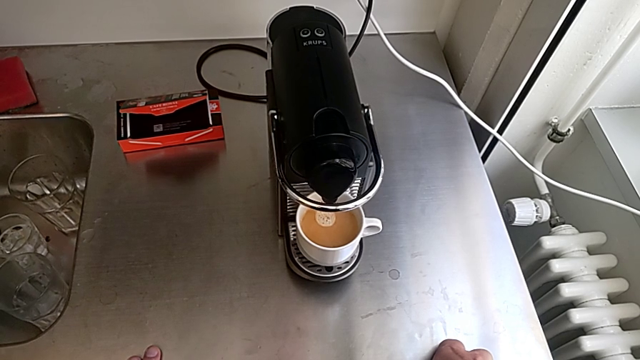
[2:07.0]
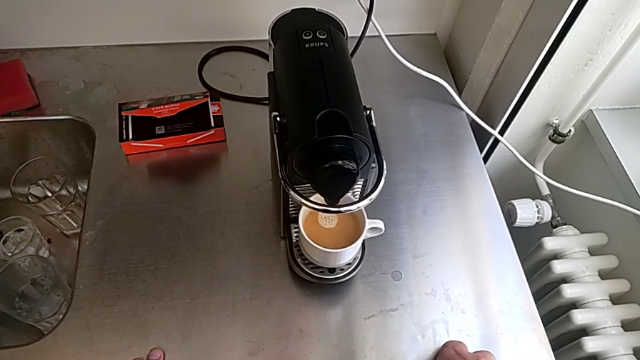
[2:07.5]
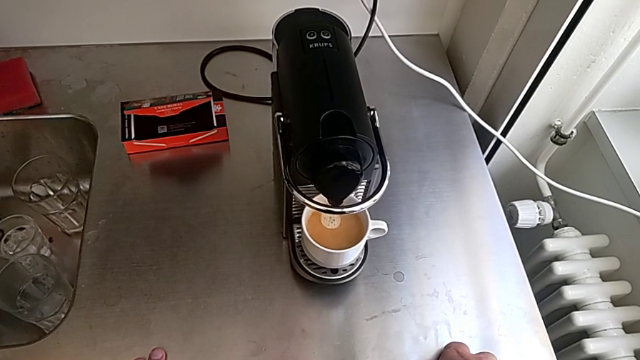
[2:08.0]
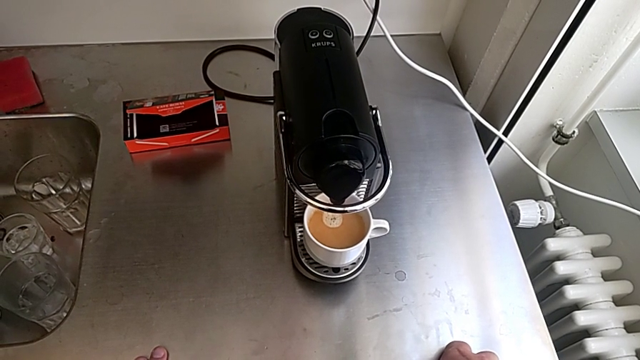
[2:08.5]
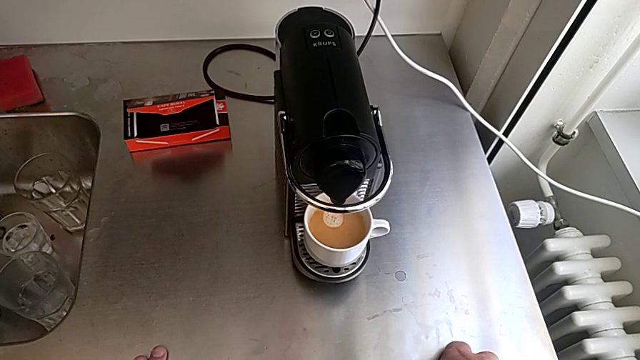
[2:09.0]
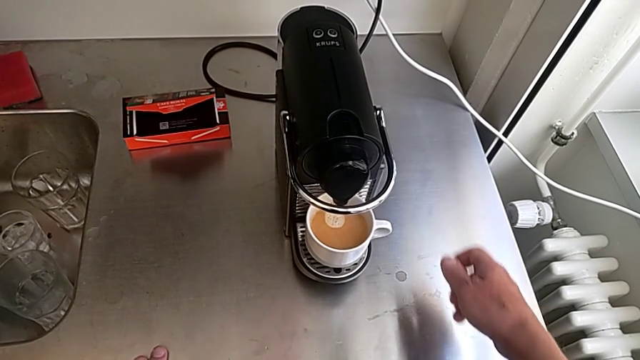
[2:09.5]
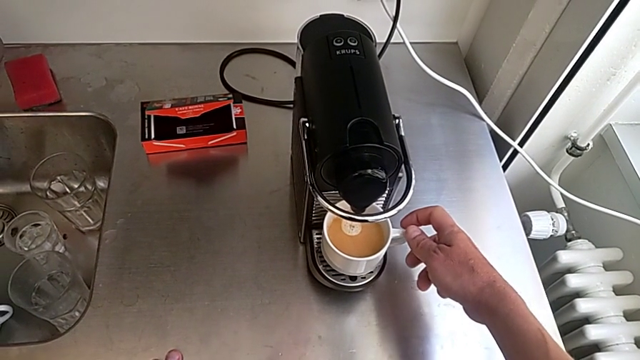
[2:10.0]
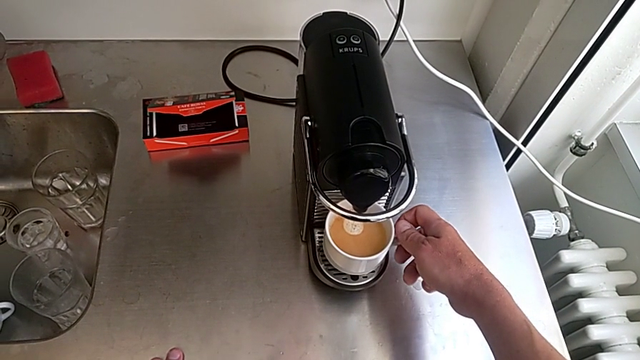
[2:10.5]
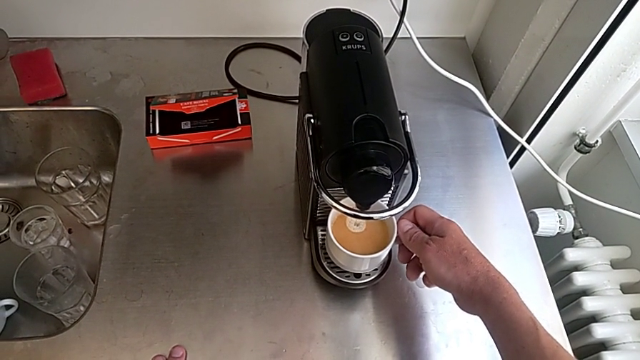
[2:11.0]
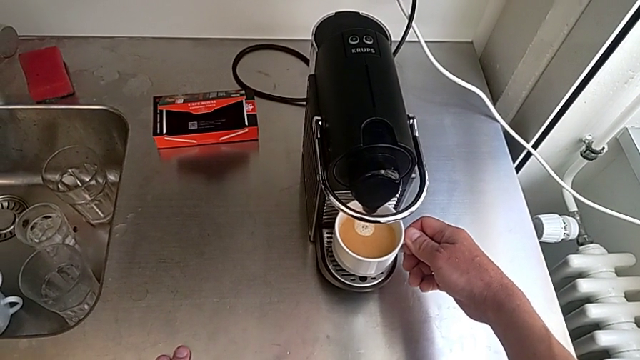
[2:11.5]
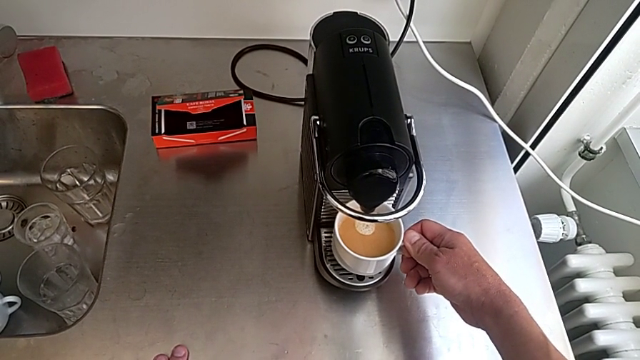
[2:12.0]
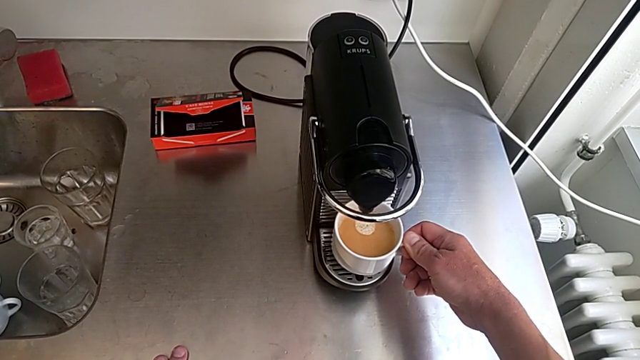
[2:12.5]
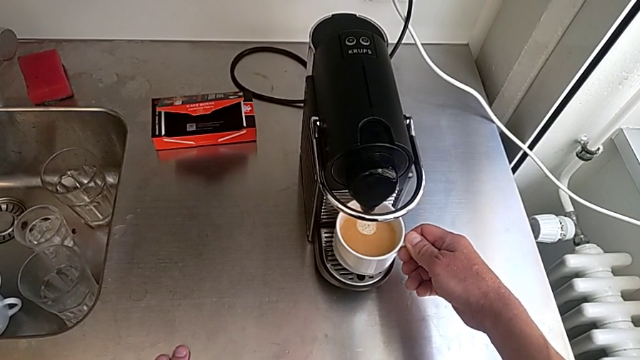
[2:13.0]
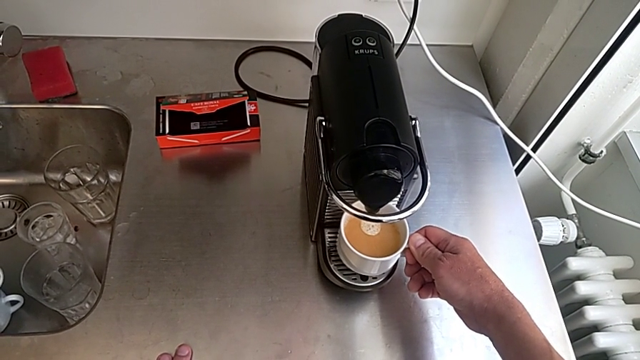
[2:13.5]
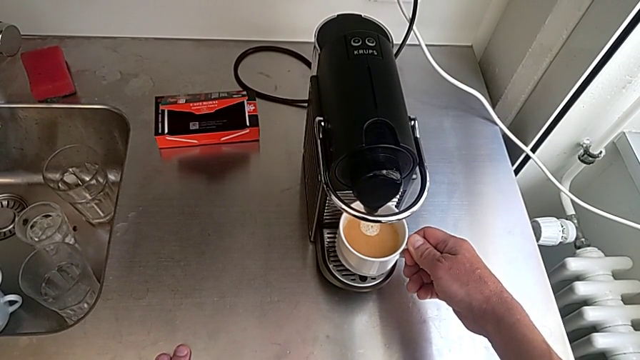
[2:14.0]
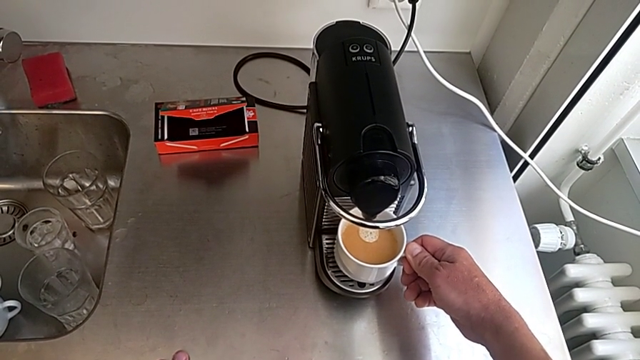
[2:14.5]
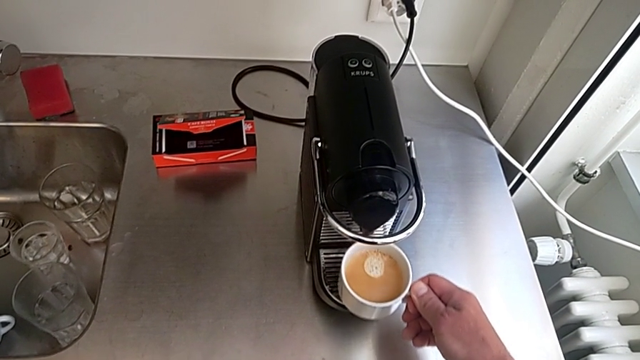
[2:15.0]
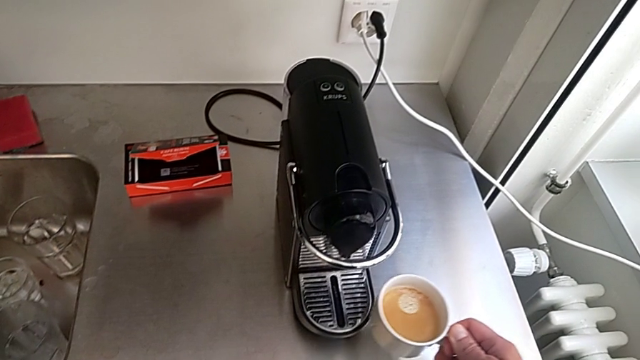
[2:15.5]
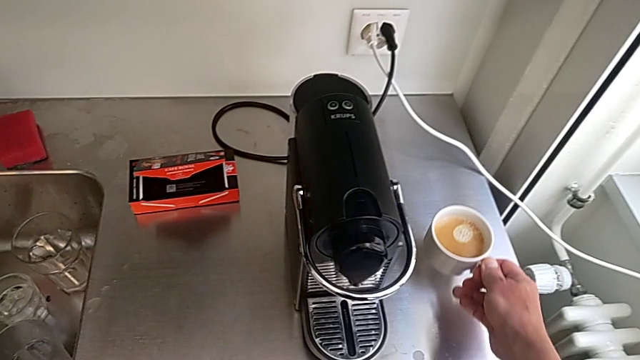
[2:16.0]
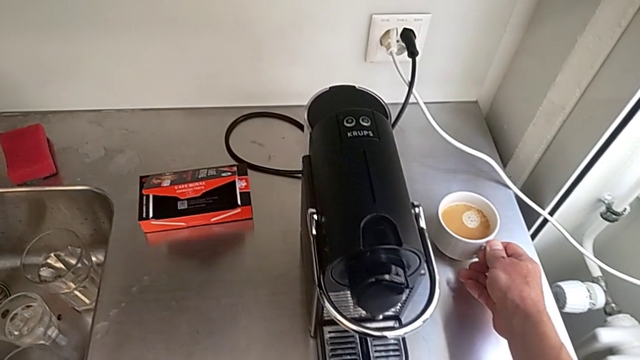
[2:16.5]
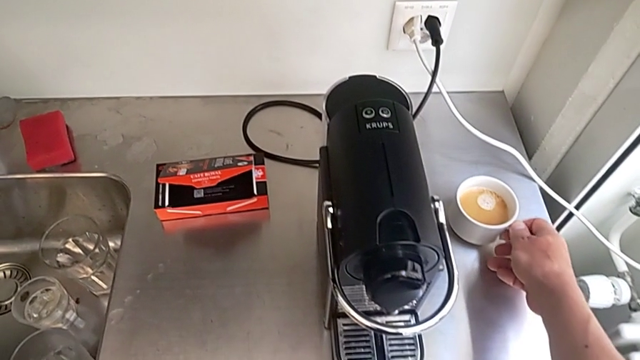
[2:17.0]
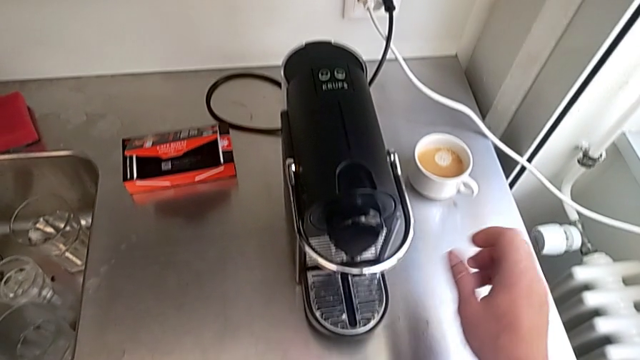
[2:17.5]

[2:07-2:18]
The camera wearer is making a cup of coffee. They approach the cup, grab it, lift it and place it, all with the right hand.

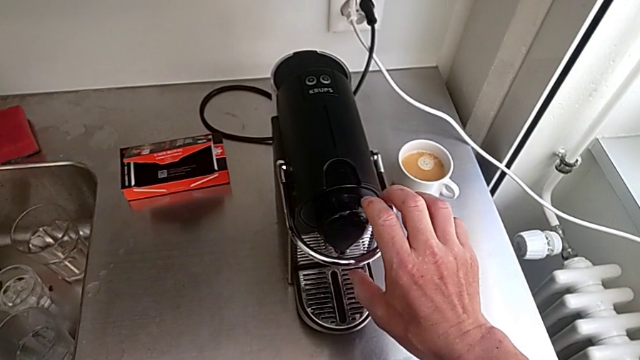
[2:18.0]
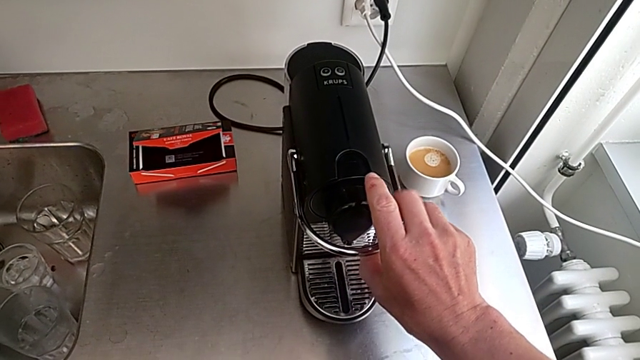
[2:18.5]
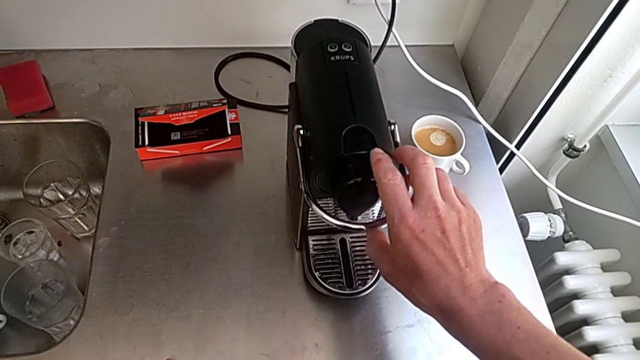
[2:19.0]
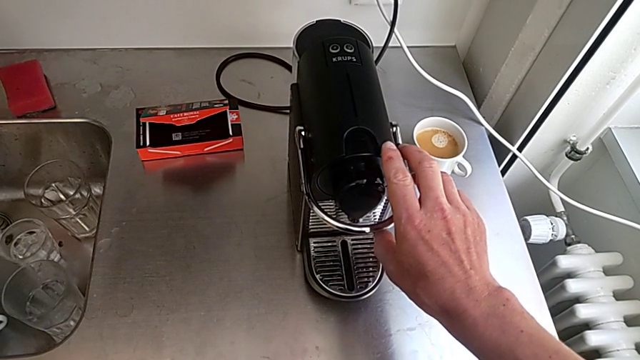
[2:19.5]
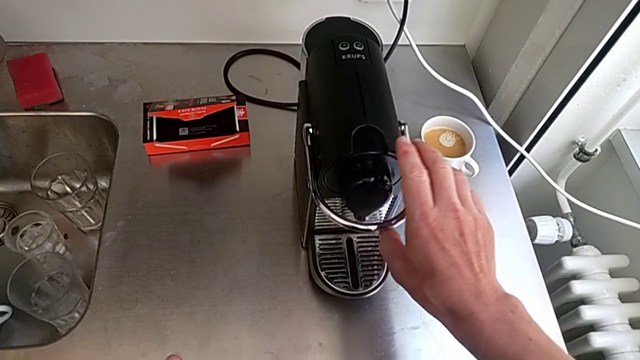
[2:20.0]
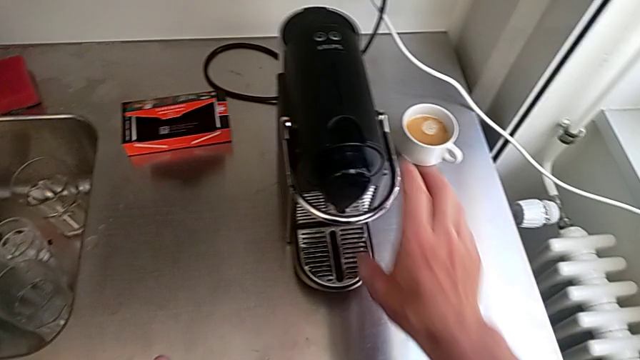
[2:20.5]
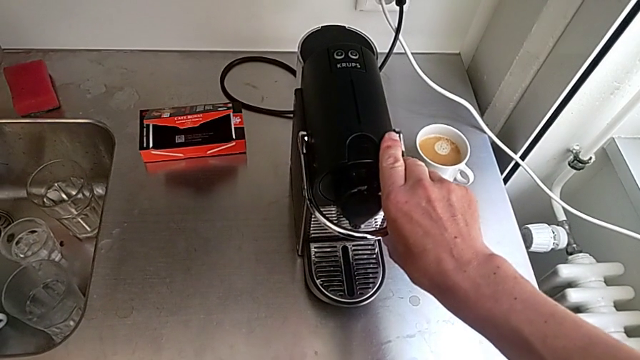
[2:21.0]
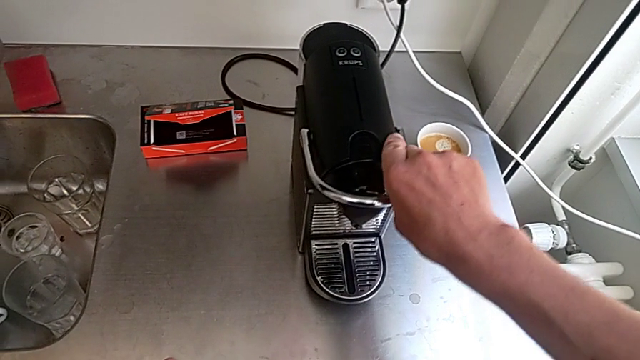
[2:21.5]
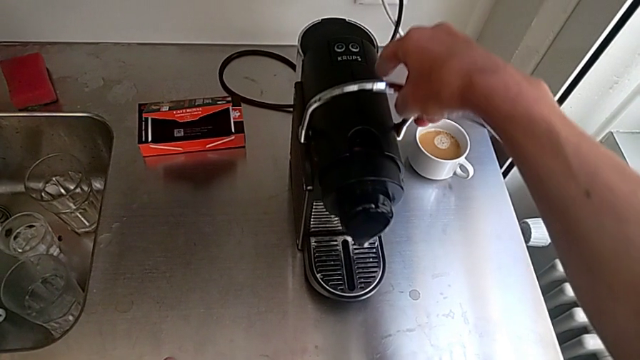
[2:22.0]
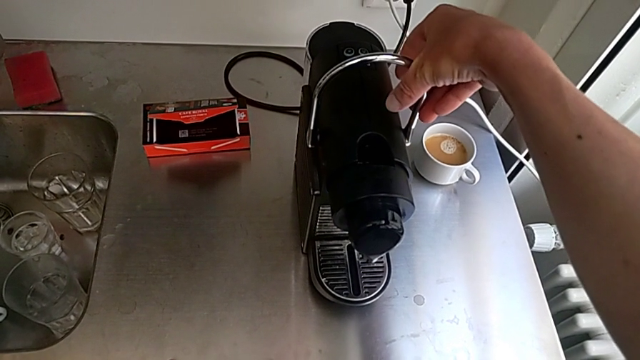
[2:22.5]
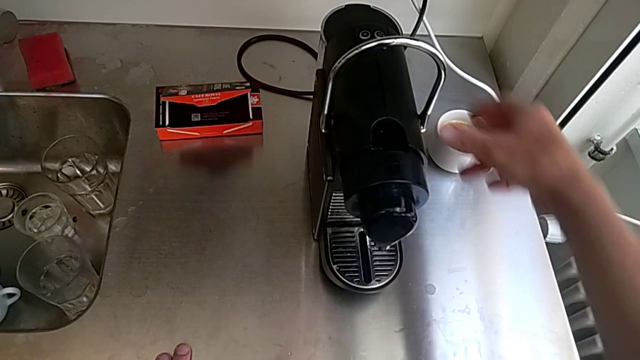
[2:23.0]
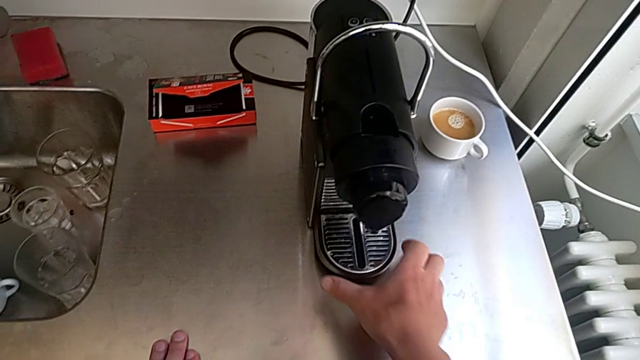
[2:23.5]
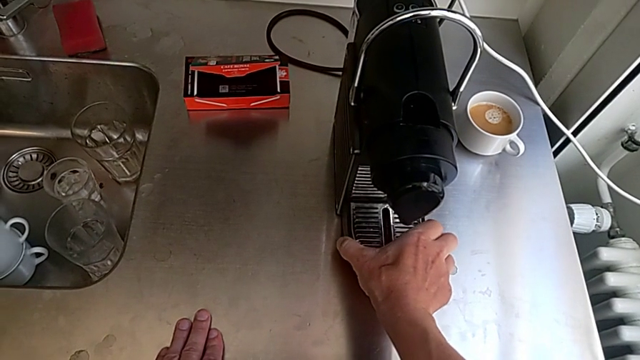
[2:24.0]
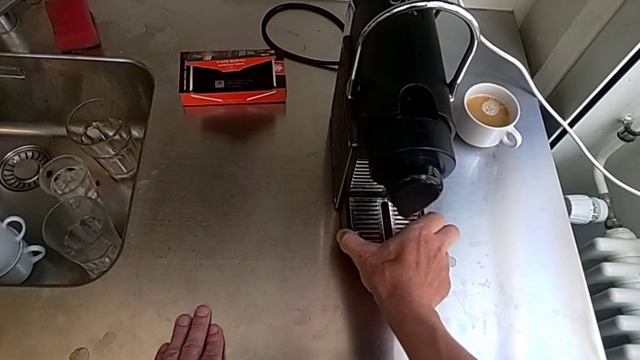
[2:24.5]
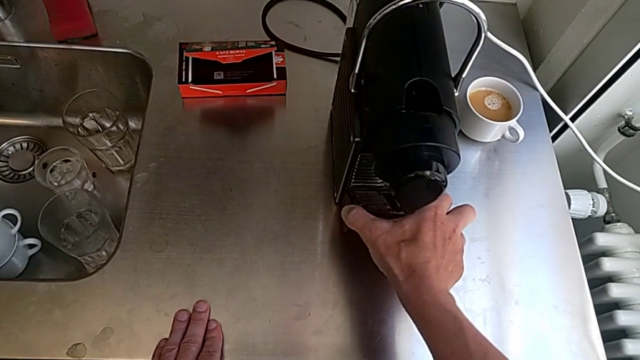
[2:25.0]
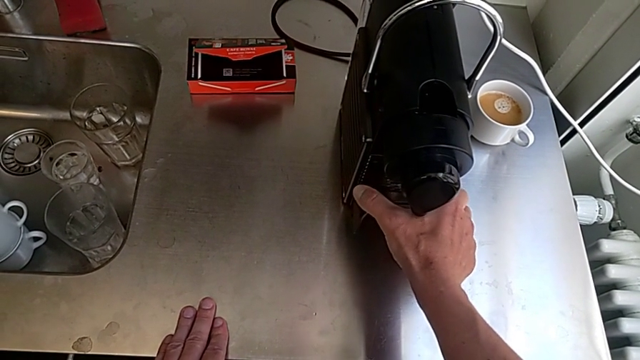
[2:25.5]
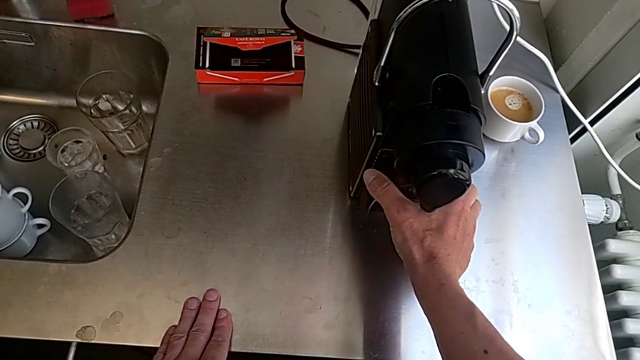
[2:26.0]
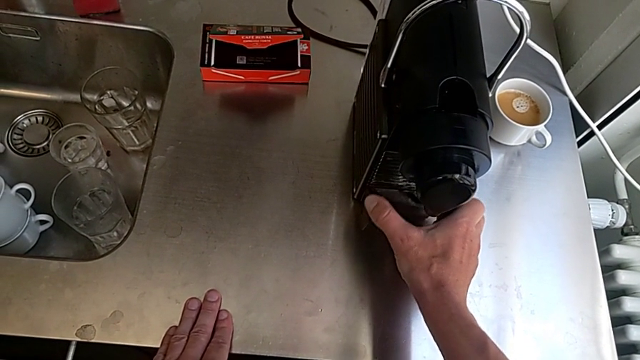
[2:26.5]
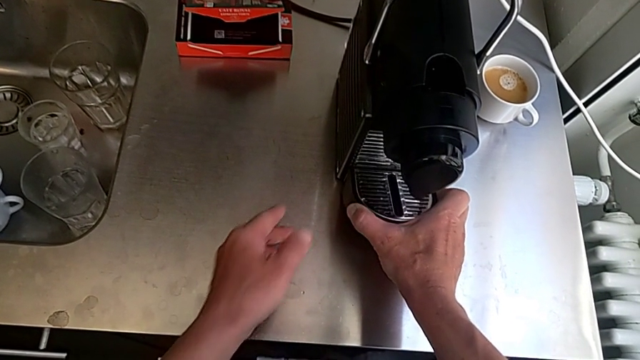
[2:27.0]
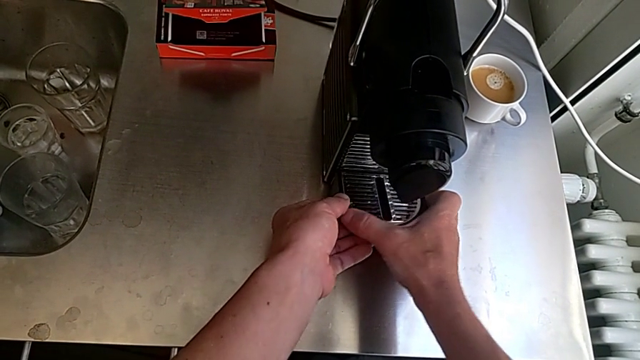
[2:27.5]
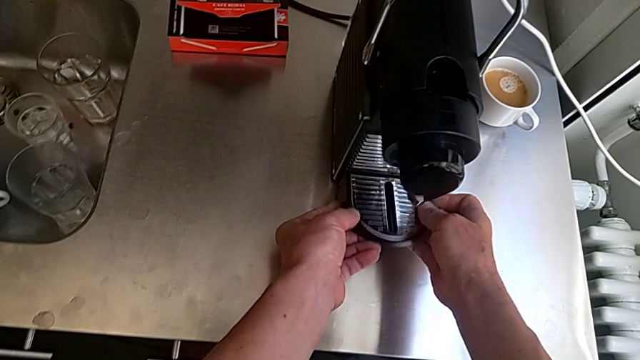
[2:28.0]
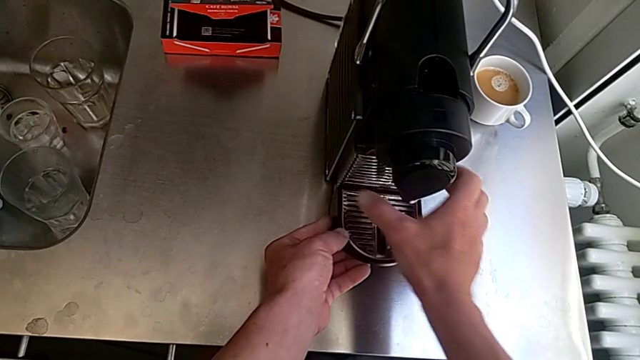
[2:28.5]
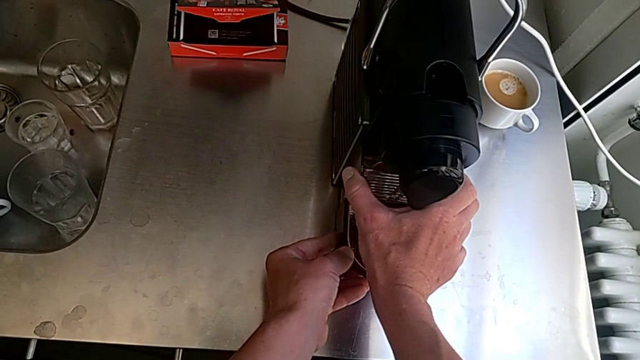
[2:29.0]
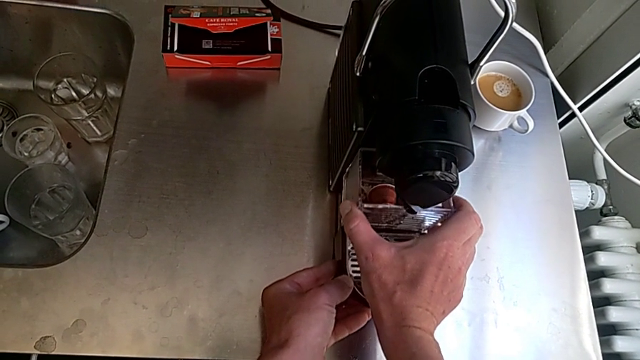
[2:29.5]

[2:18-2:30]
The camera wearer is emptying the capsule container. They approach the lever, lift it, approach the bottom drip tray, grab it, lift it and pull it, all with the right hand.
